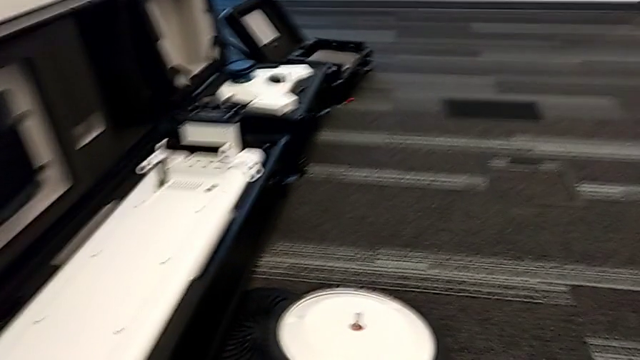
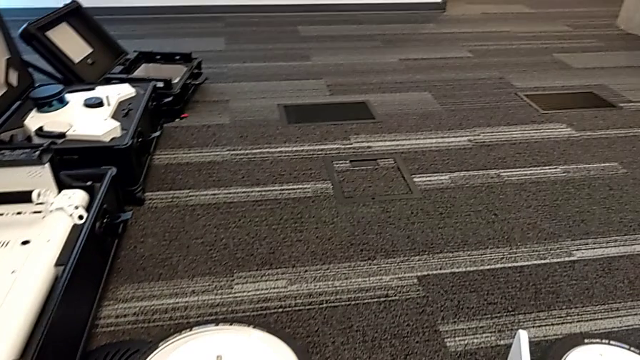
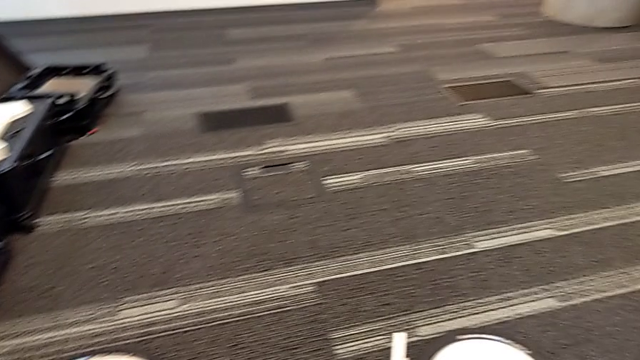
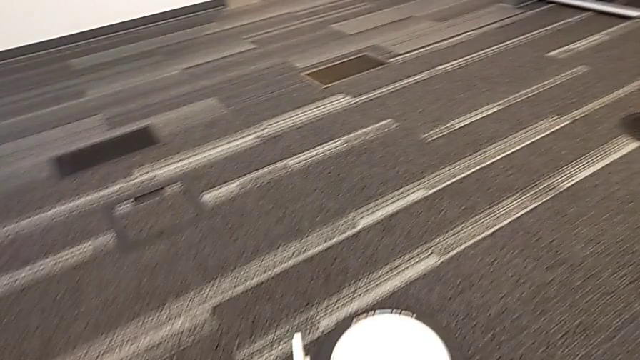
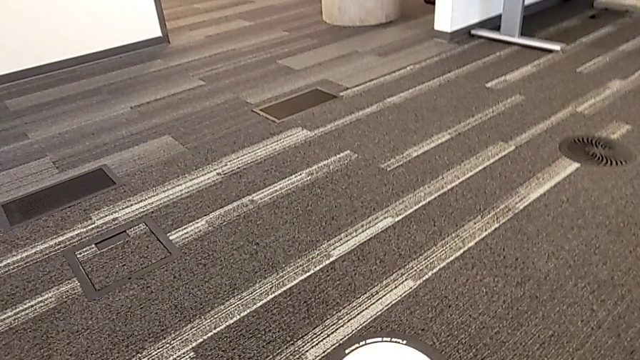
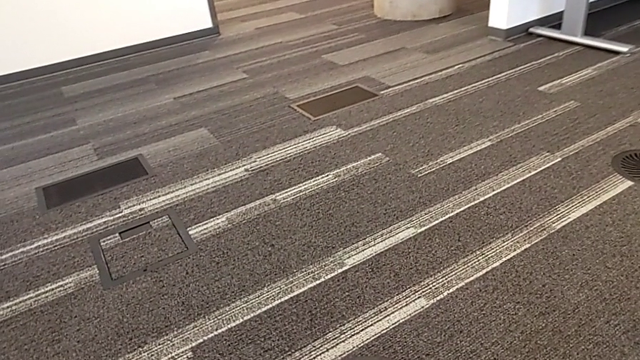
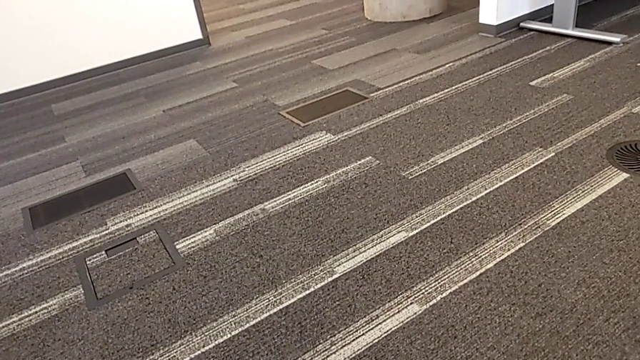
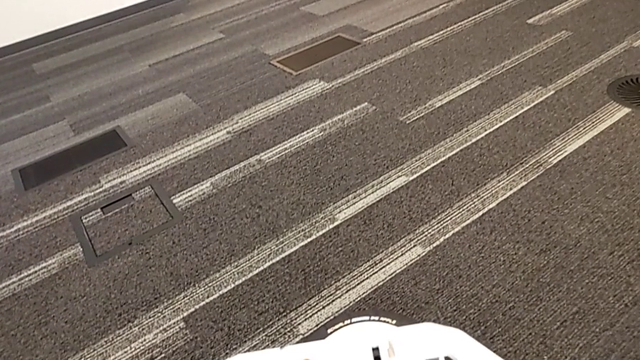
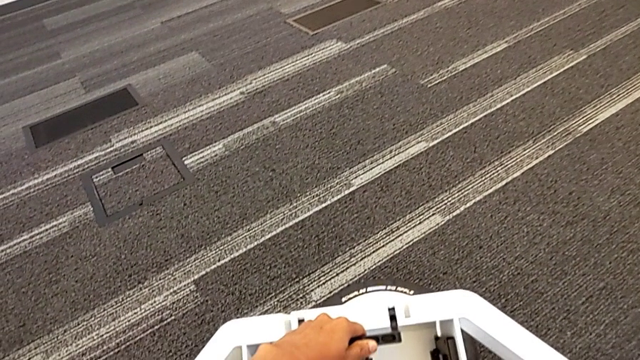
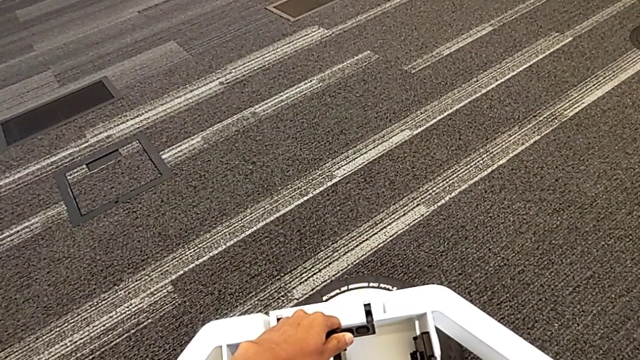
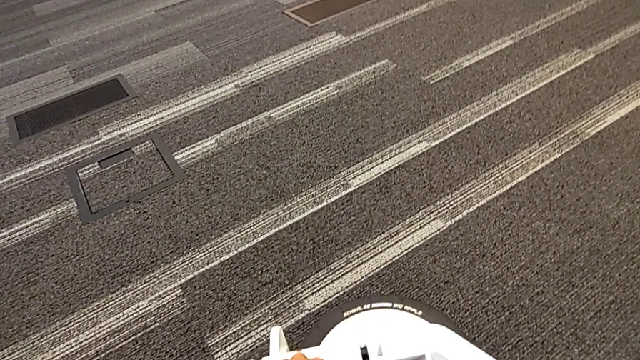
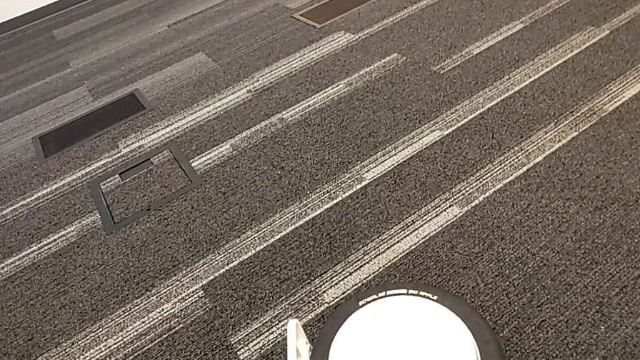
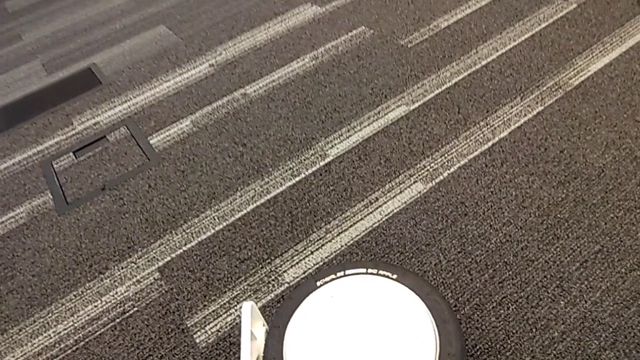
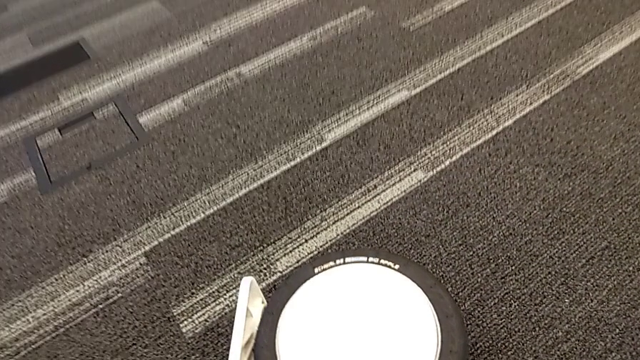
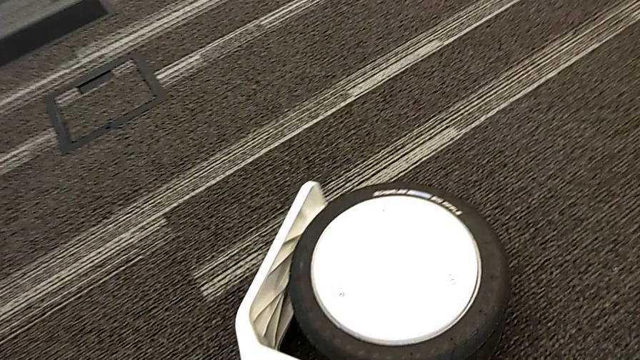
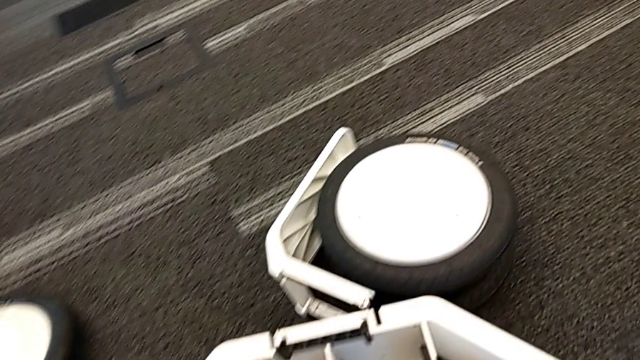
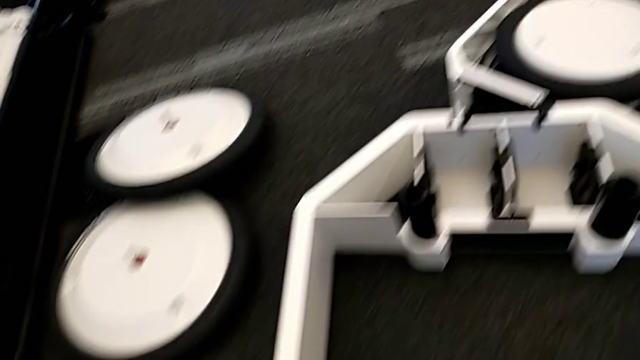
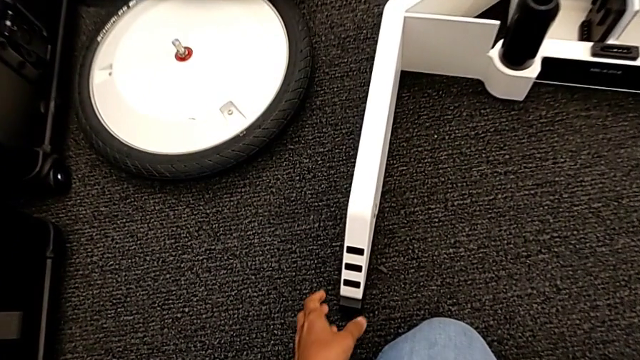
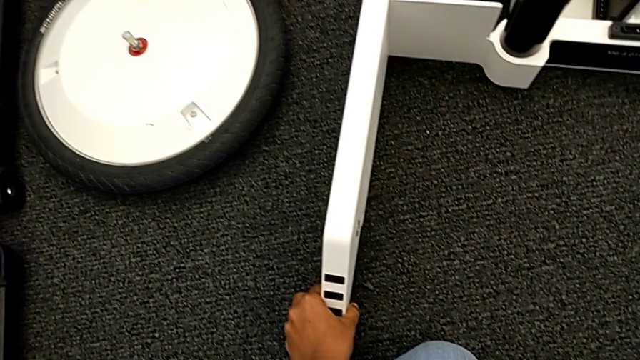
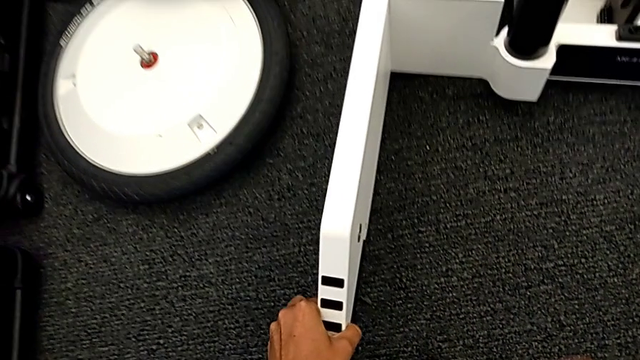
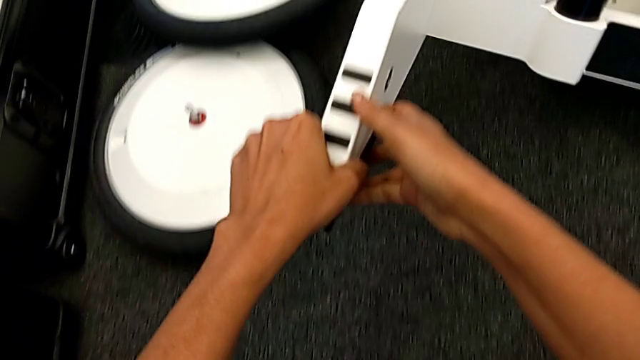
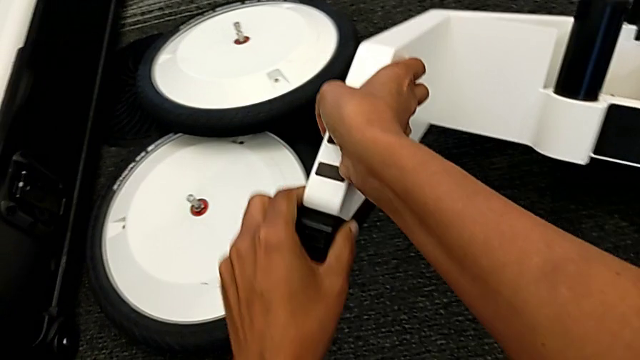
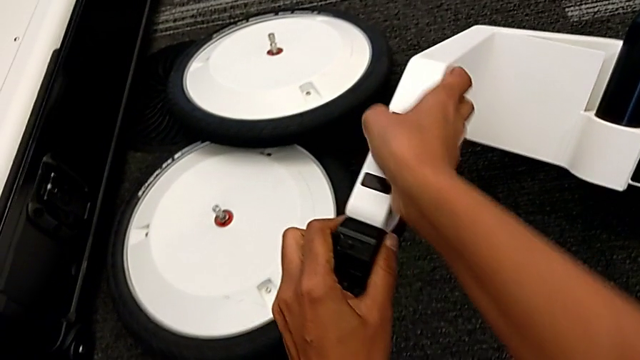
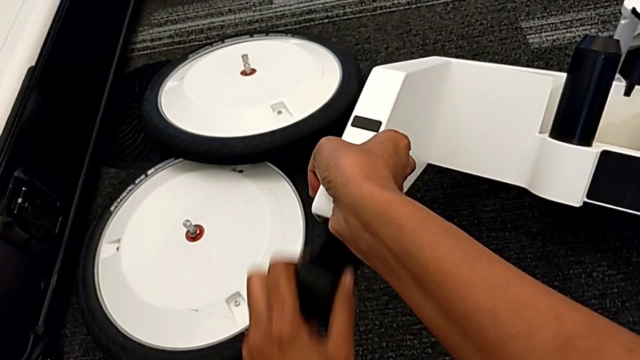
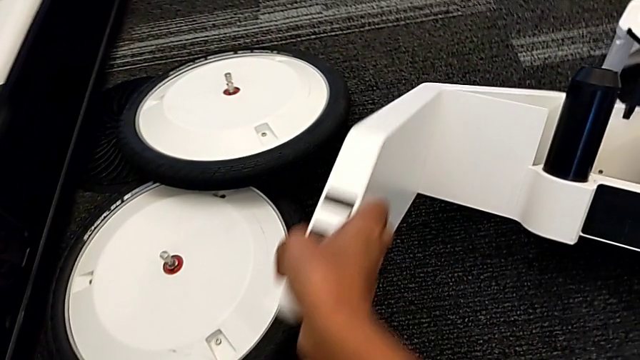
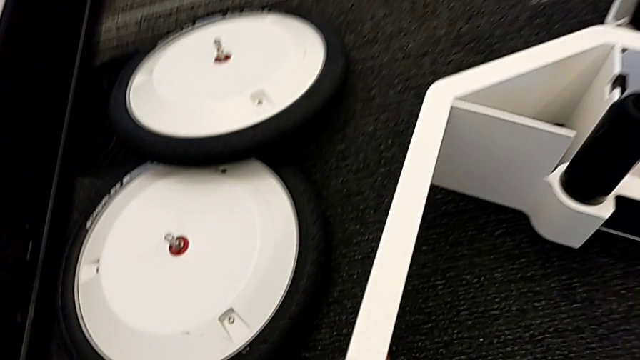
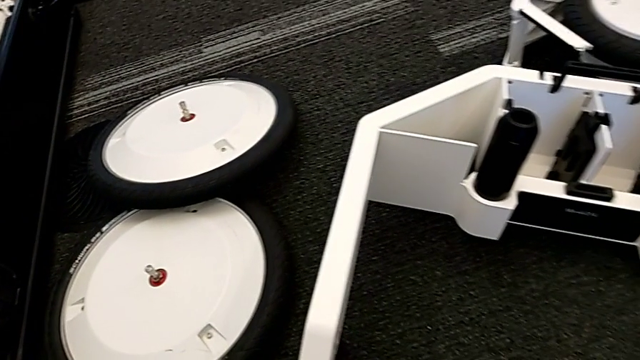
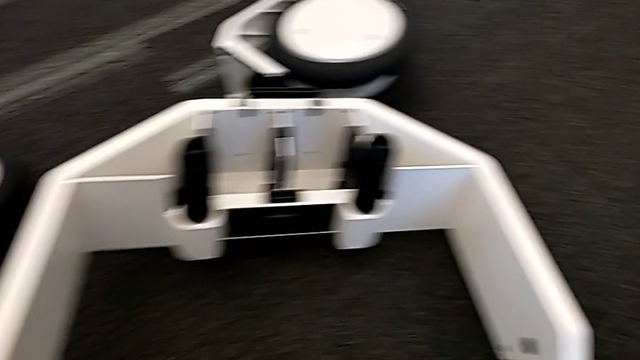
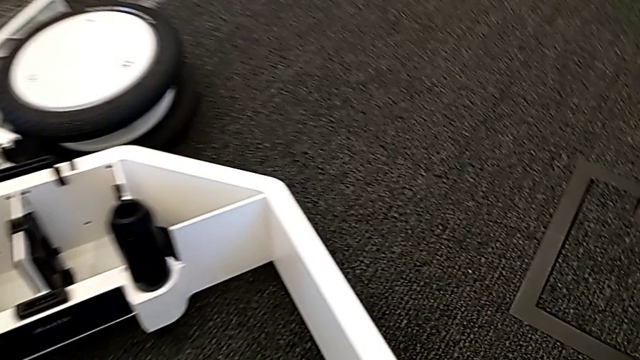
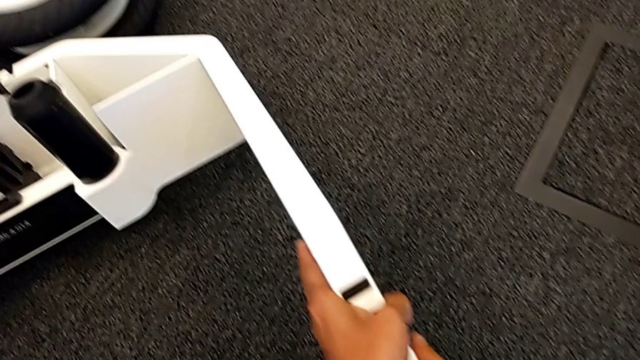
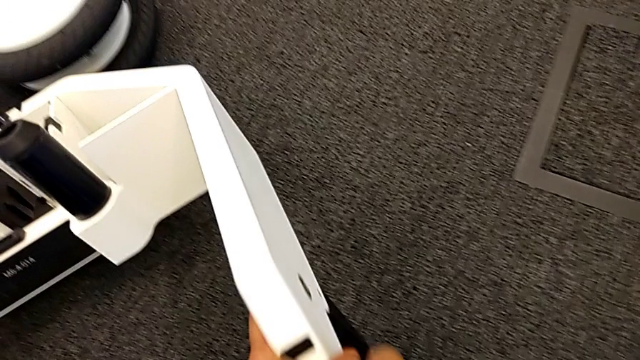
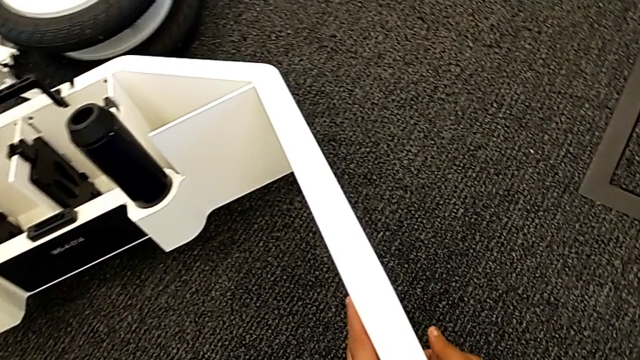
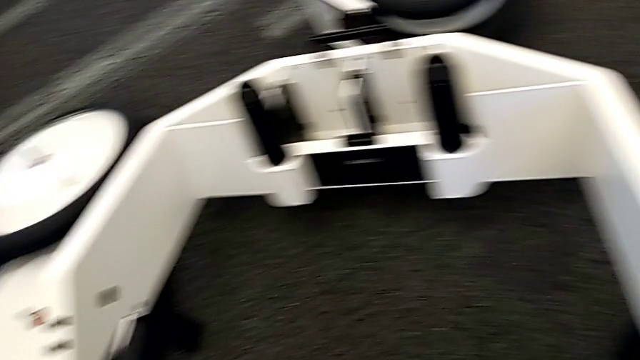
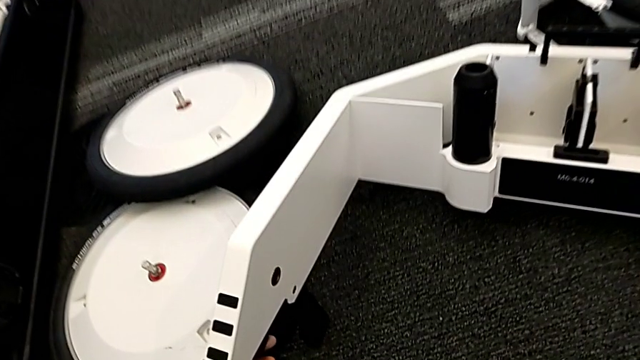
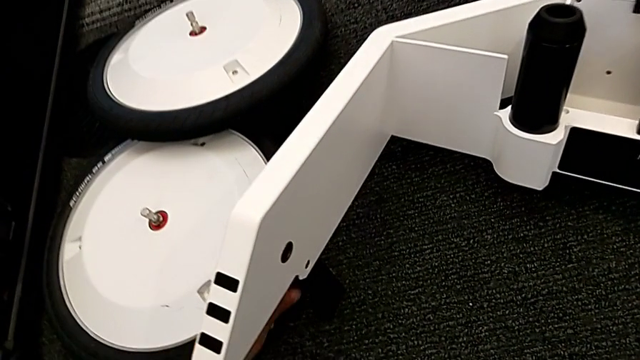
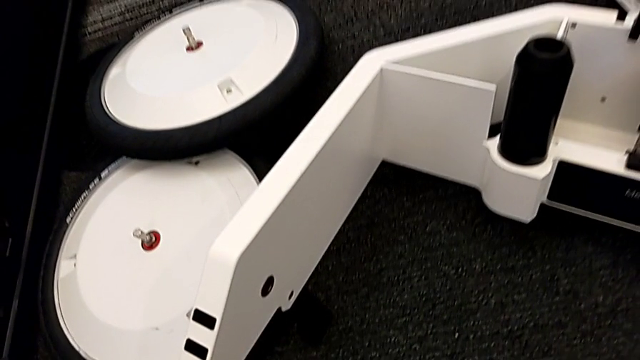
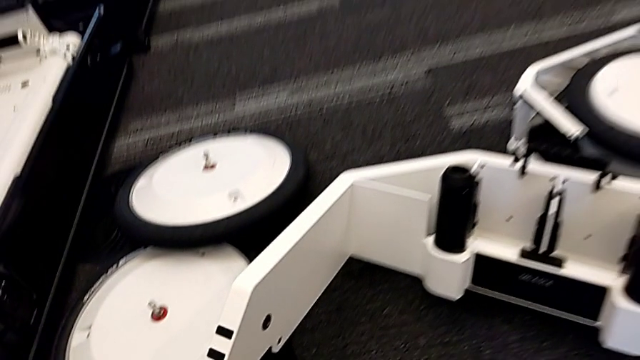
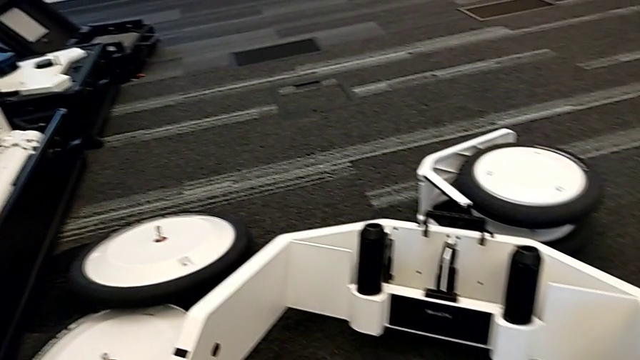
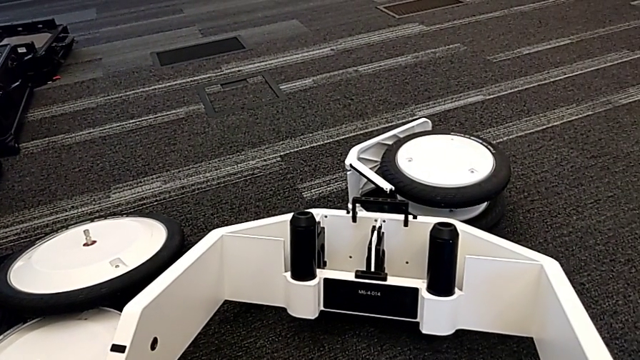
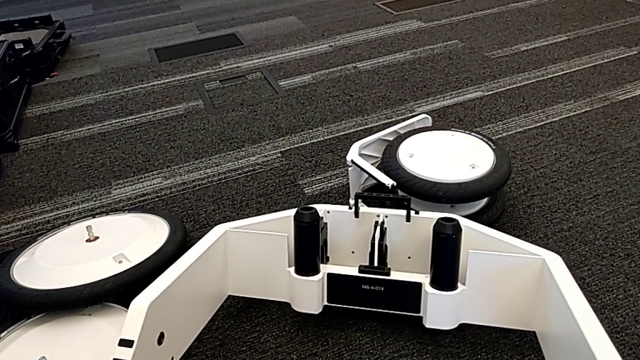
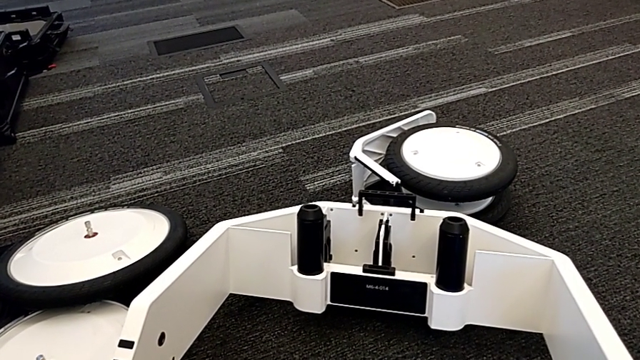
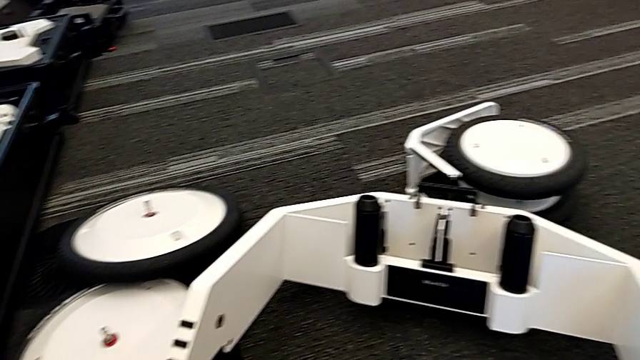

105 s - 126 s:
The camera wearer is pulling the wheels out of the box. They lift the wheel, drop it, lift it, pull the first wheel, lift the wheel and lock it.
